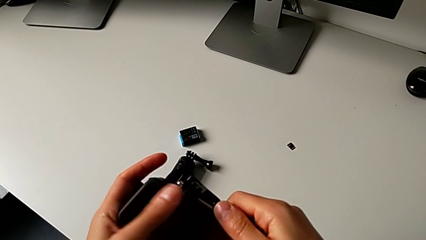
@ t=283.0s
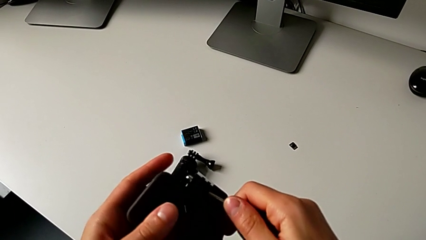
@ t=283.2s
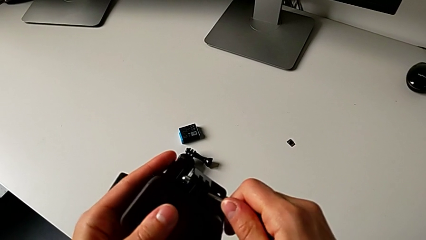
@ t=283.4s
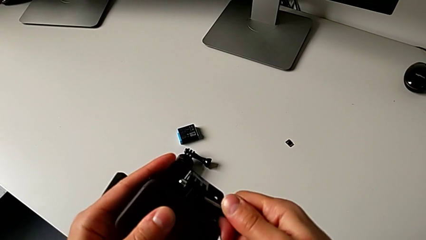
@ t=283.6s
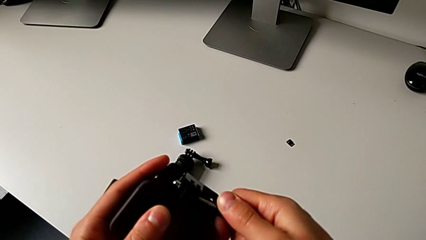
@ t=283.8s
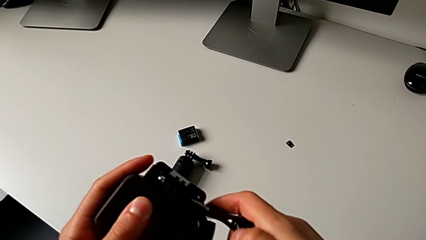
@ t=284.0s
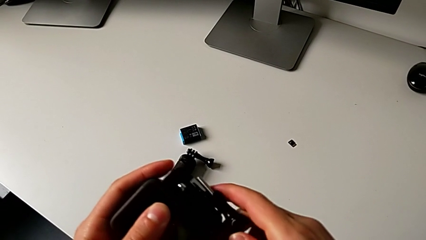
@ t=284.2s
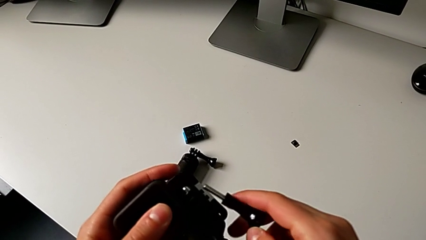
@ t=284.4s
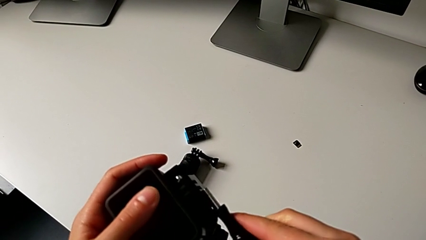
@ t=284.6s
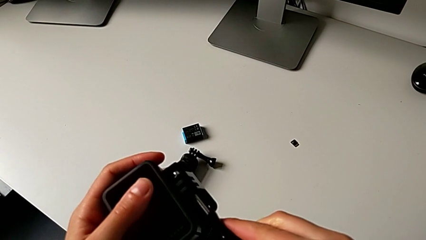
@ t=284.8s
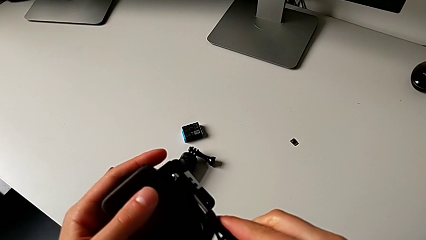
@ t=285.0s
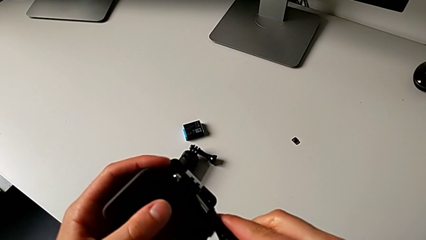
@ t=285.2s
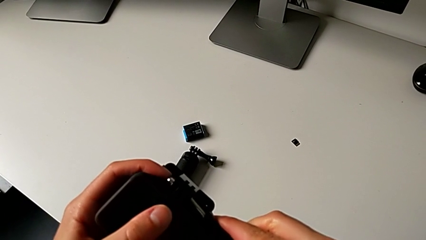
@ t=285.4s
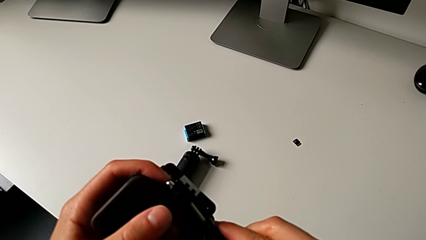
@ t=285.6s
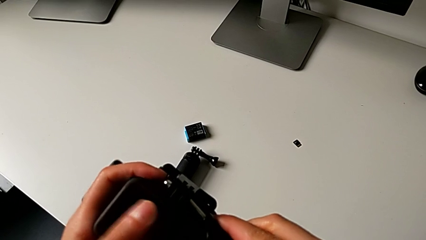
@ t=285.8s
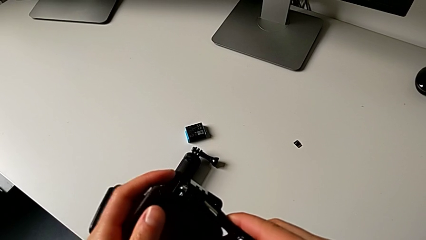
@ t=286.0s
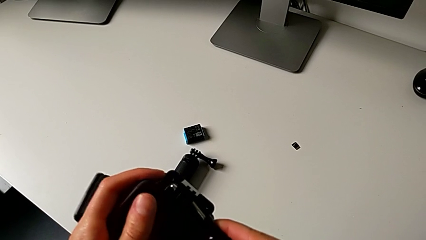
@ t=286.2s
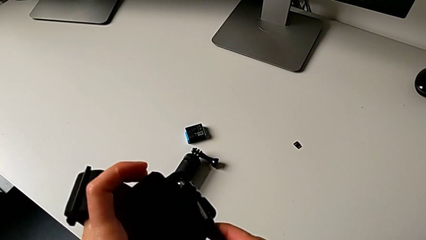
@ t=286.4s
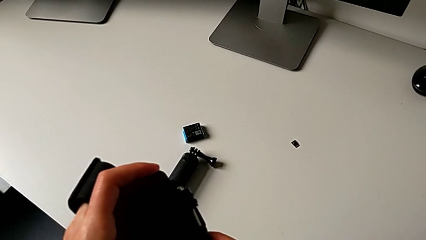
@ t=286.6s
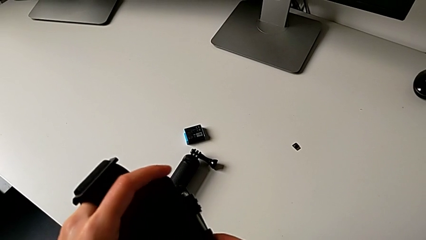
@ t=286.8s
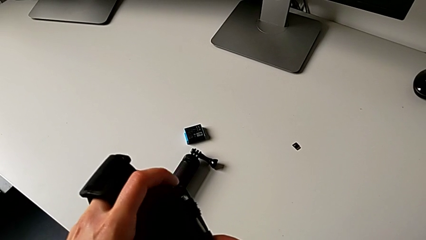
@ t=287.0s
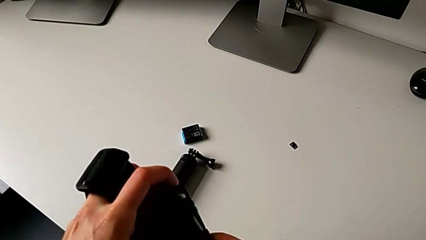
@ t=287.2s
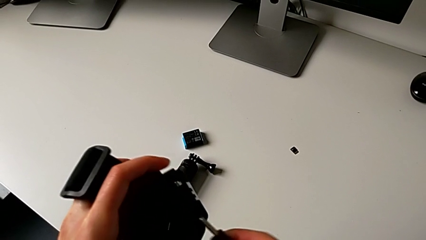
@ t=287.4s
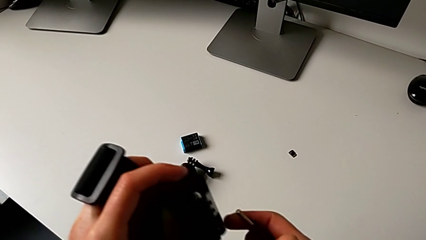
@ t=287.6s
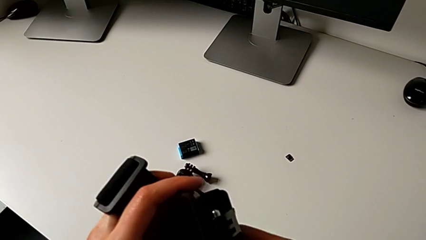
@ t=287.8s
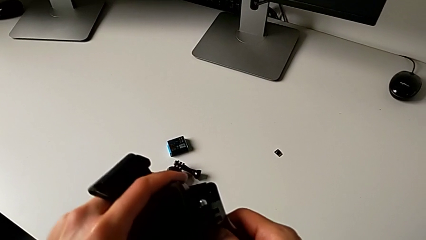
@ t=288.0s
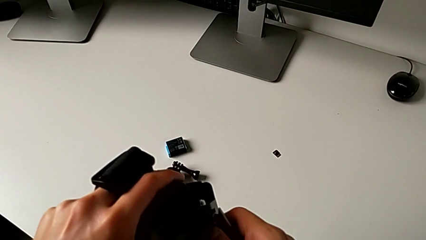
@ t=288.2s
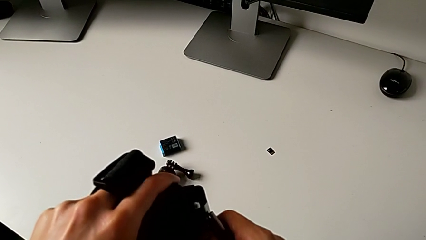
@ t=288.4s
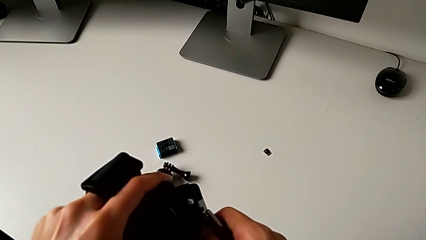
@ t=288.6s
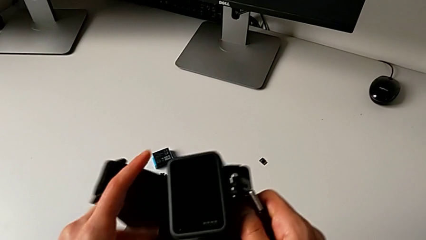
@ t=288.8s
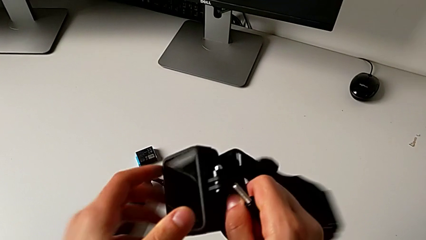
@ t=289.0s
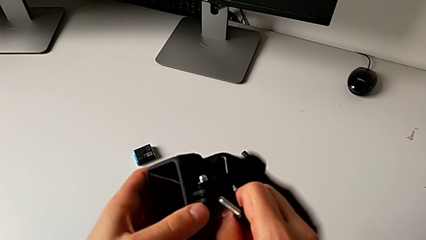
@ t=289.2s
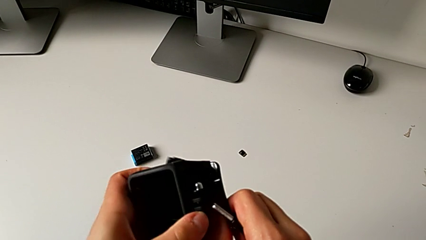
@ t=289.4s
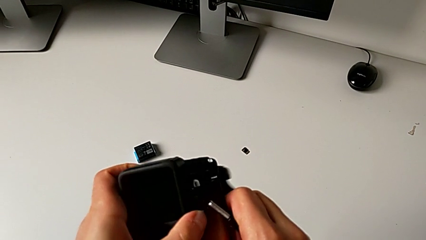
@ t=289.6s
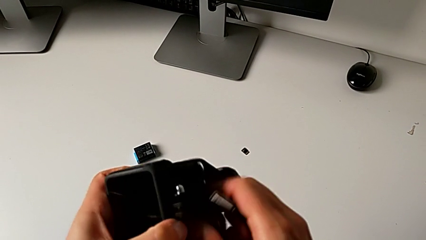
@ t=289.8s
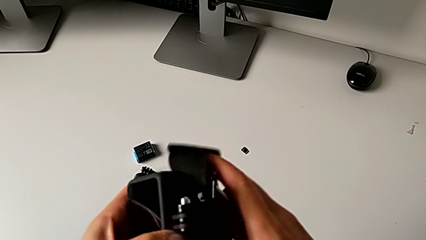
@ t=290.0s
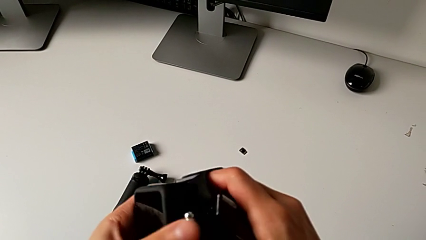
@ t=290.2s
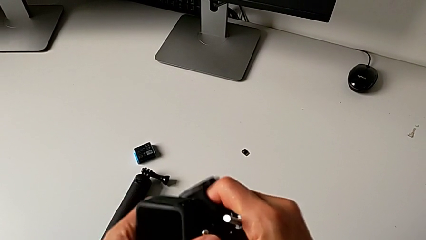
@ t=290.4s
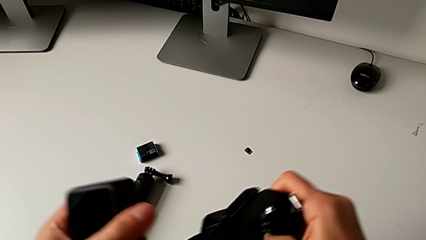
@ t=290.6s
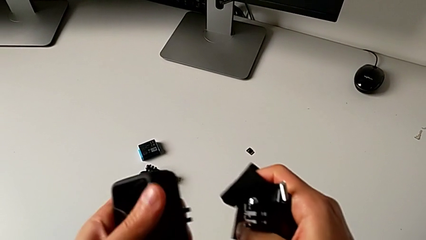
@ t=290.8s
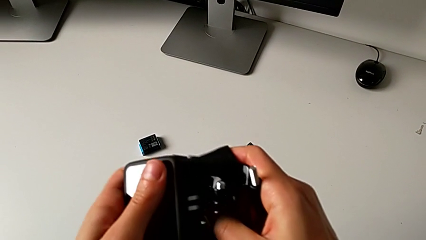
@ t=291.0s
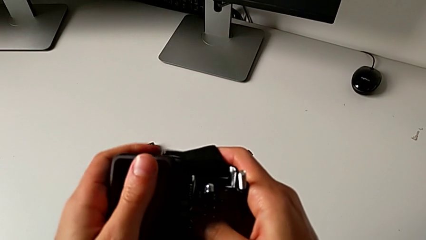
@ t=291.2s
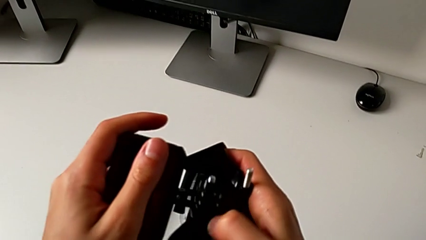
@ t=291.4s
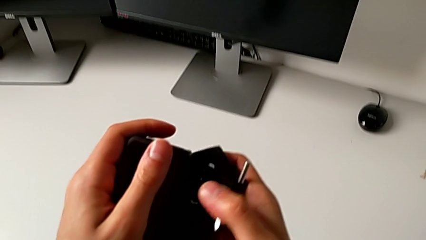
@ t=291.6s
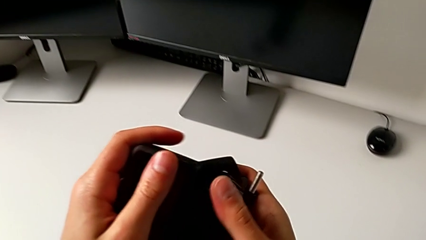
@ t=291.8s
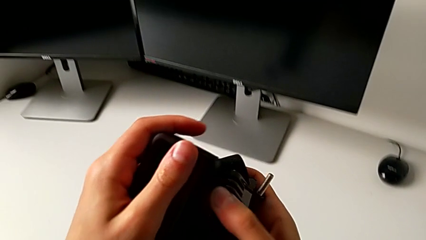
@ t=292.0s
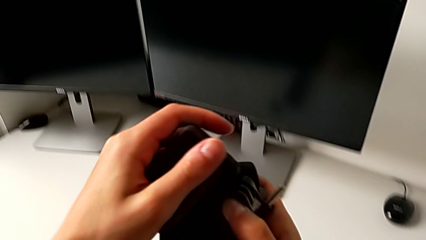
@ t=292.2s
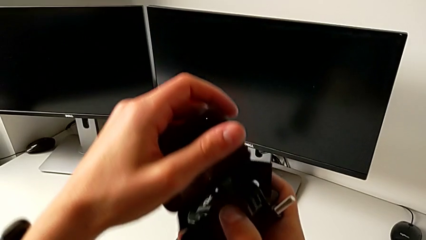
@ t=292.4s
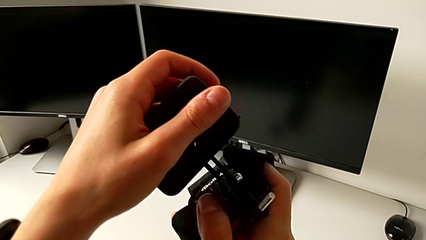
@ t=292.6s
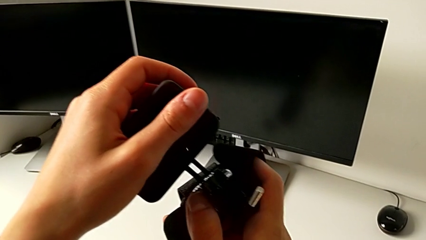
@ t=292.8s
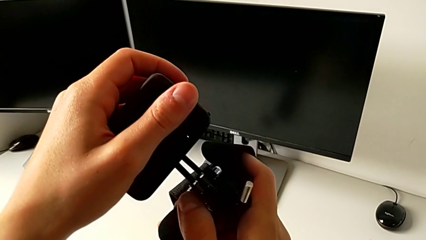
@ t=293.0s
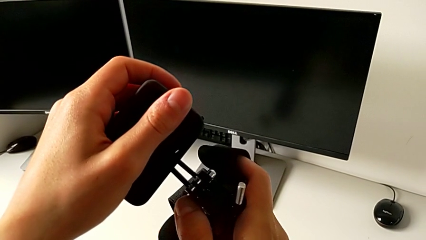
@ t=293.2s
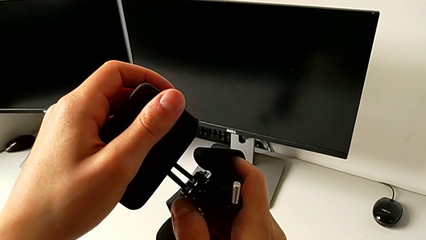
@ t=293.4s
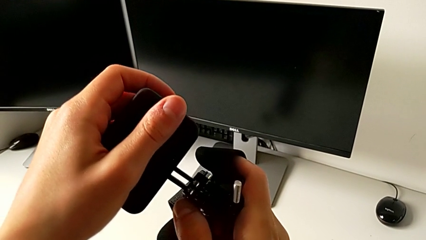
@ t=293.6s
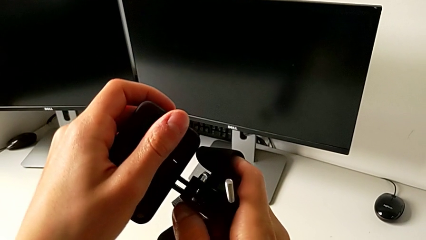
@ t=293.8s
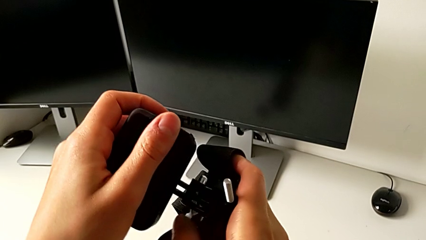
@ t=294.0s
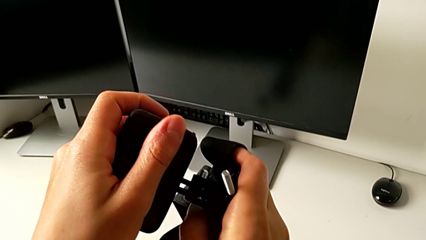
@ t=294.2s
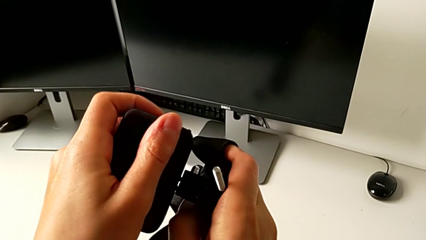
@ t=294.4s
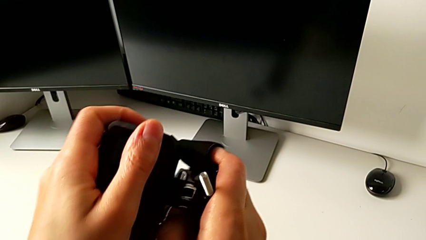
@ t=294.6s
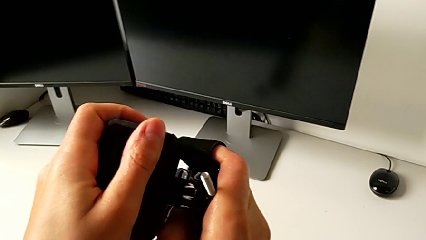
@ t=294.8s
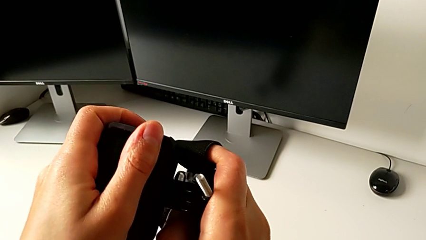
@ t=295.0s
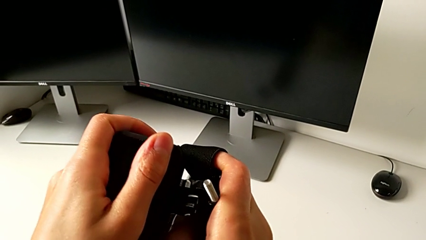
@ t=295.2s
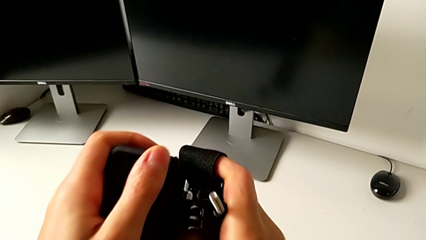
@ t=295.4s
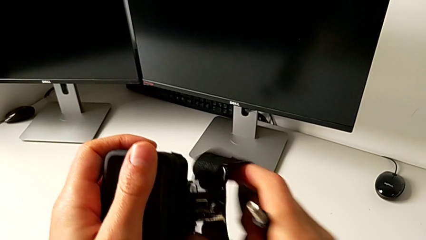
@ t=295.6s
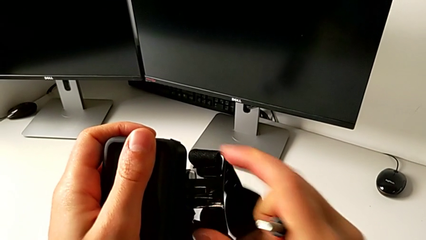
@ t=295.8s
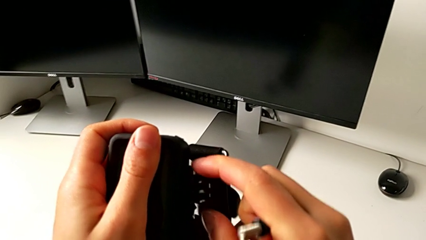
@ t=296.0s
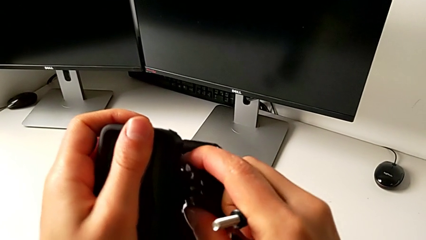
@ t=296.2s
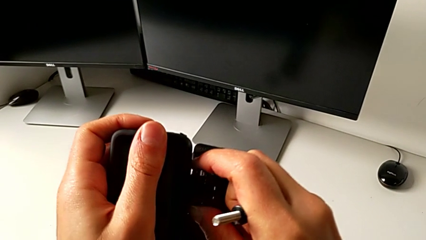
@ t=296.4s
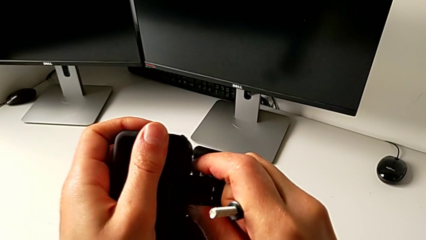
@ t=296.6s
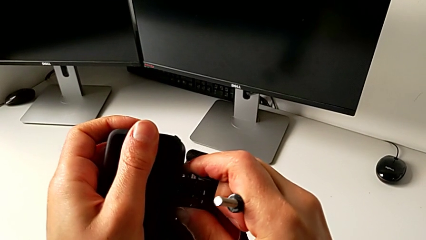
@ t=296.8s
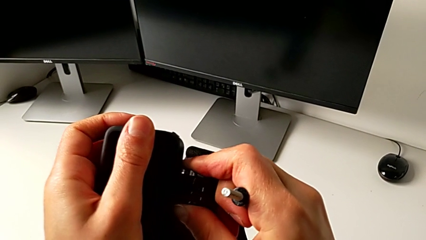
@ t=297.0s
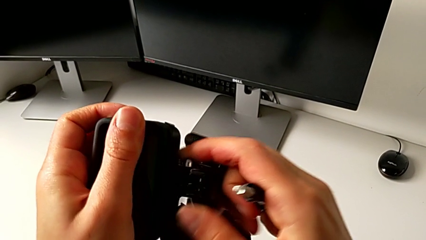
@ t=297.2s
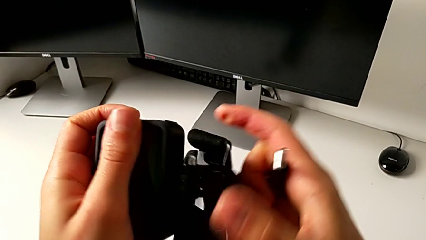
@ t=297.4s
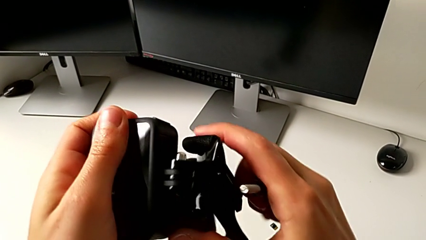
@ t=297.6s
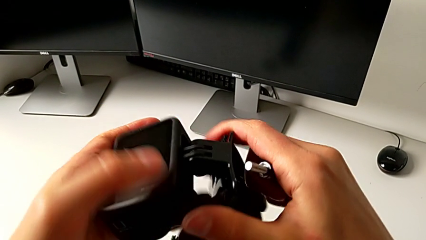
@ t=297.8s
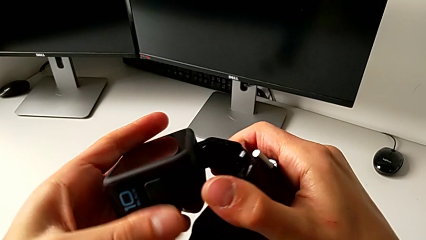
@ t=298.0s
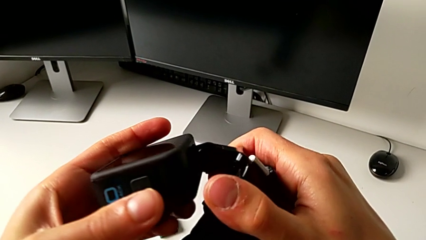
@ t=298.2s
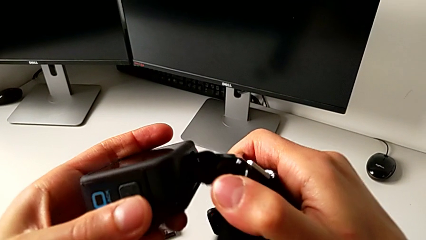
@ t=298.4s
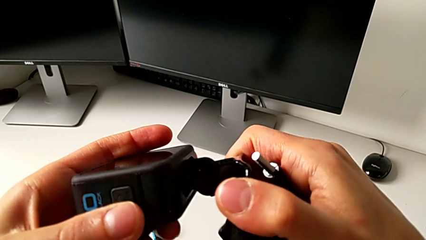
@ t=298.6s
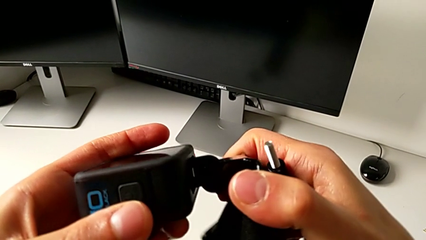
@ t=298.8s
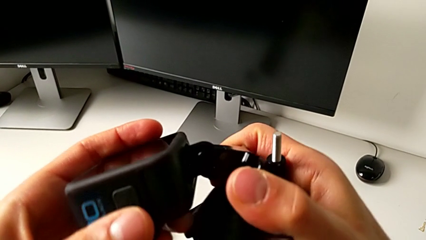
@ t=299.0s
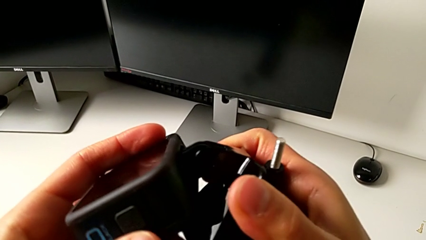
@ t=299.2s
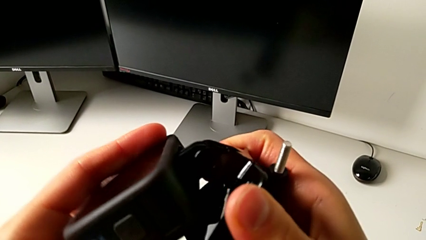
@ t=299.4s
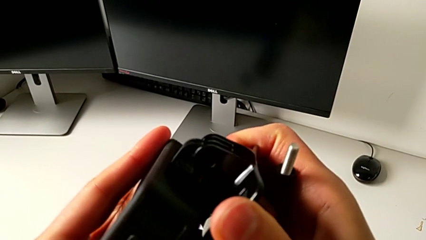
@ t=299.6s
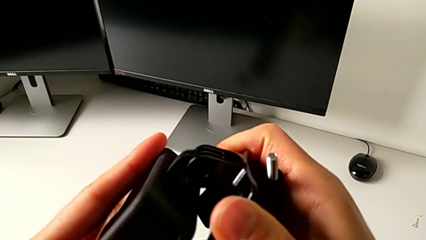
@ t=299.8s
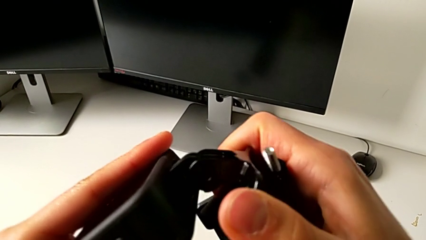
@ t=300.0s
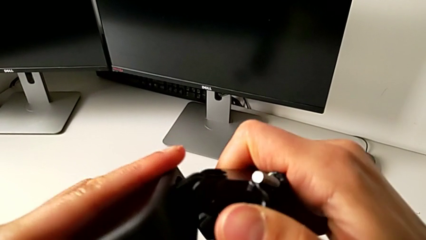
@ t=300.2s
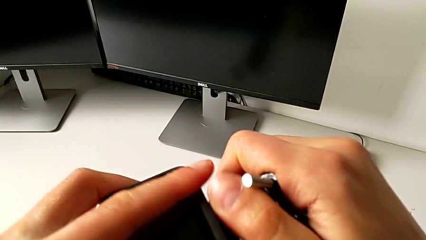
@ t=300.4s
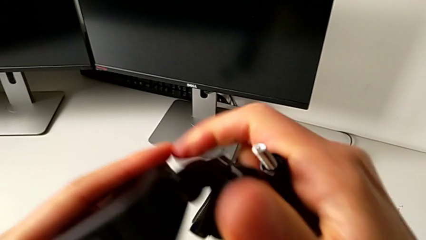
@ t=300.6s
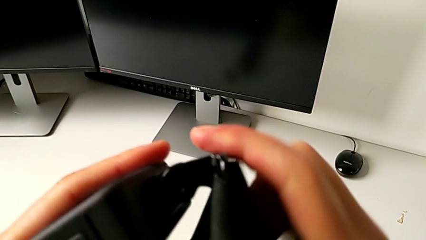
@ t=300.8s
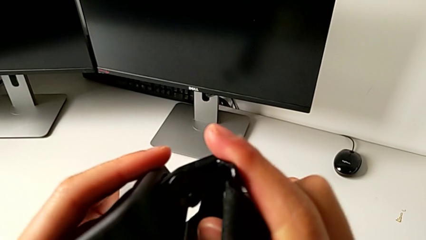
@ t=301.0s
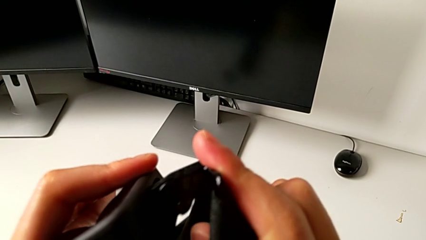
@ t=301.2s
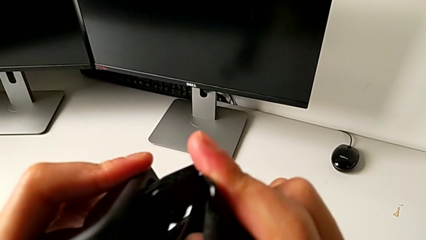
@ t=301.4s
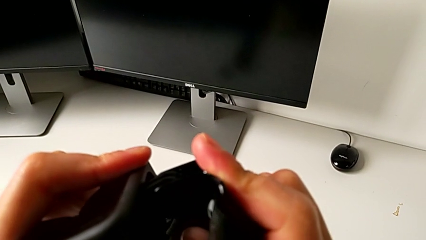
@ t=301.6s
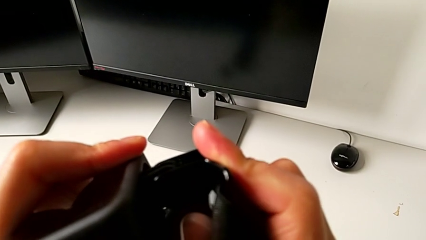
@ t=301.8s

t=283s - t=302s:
The camera wearer is mounting the GoPro onto the strap. They withdraw the mounting peg, withdraw the GoPro, insert it and begin to align the mounting peg.
